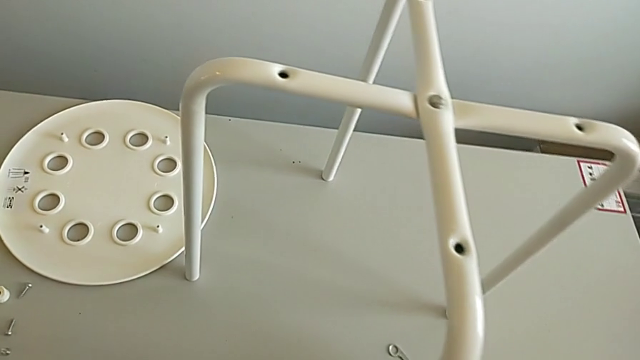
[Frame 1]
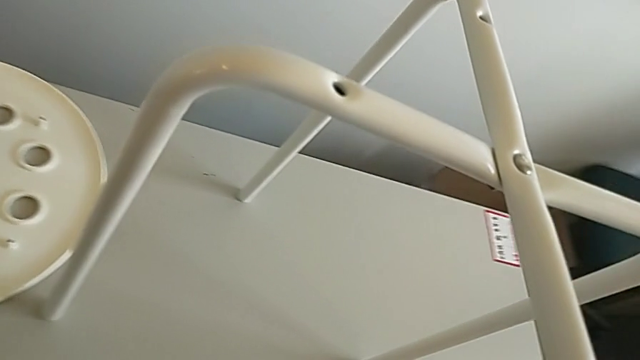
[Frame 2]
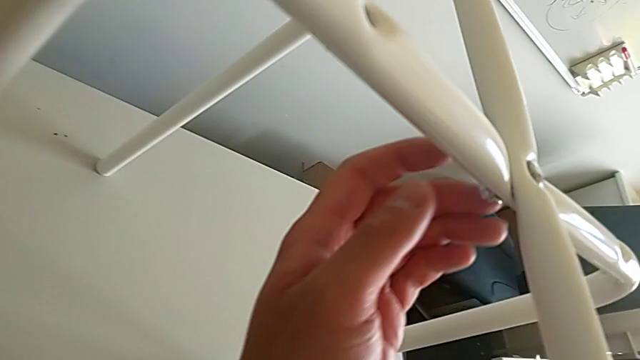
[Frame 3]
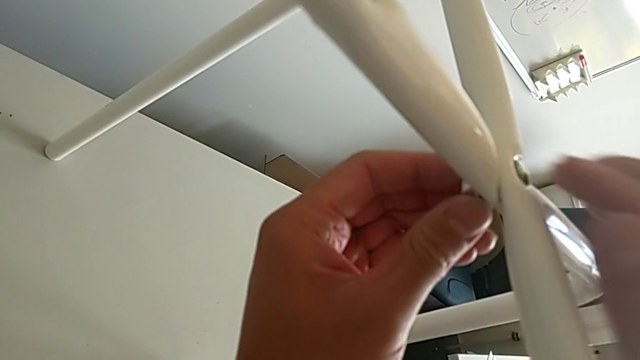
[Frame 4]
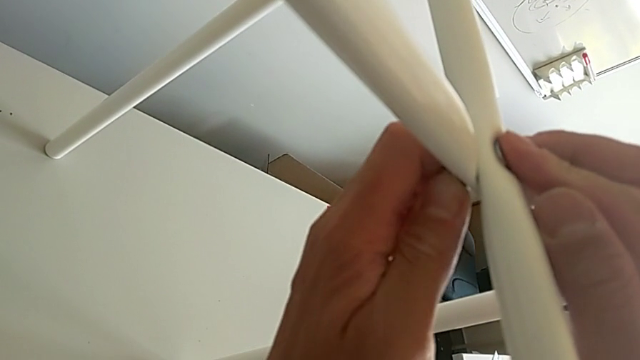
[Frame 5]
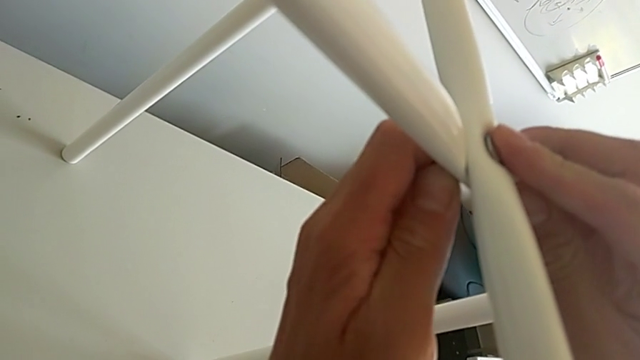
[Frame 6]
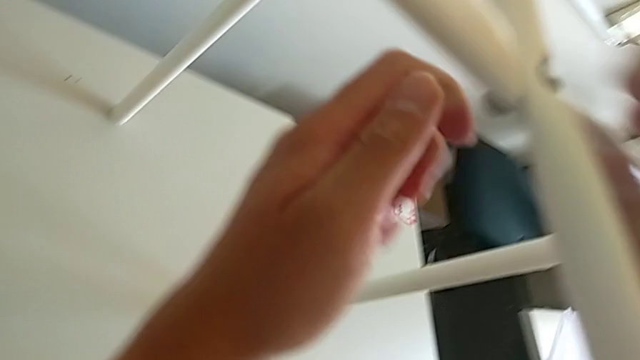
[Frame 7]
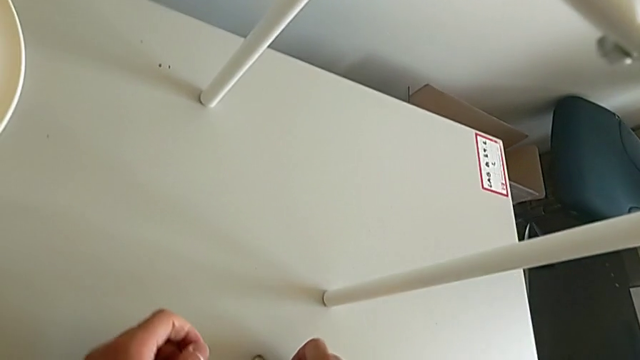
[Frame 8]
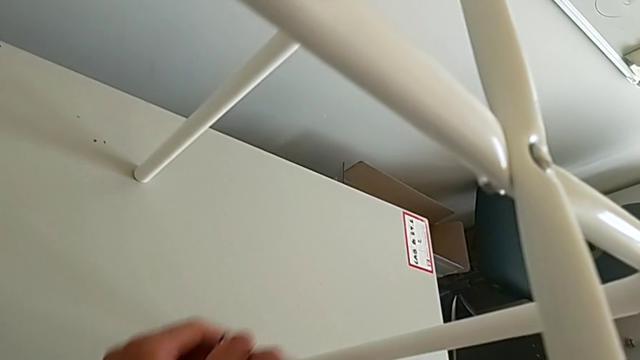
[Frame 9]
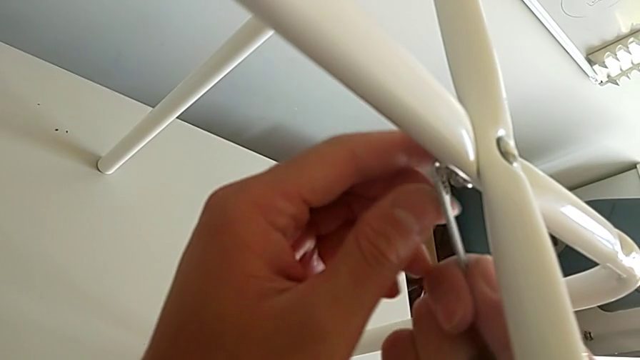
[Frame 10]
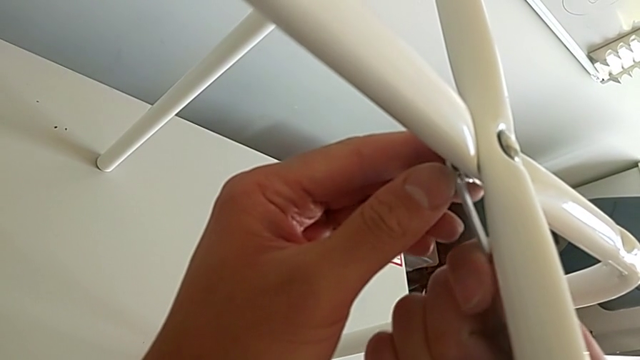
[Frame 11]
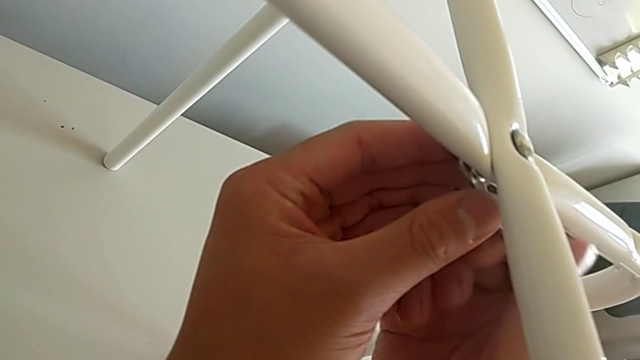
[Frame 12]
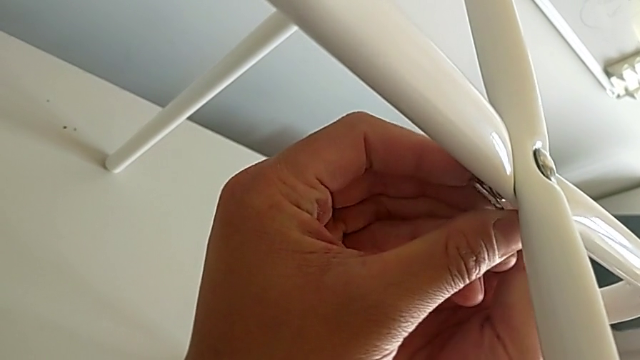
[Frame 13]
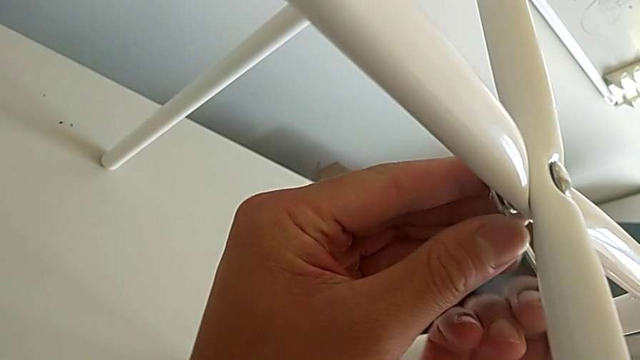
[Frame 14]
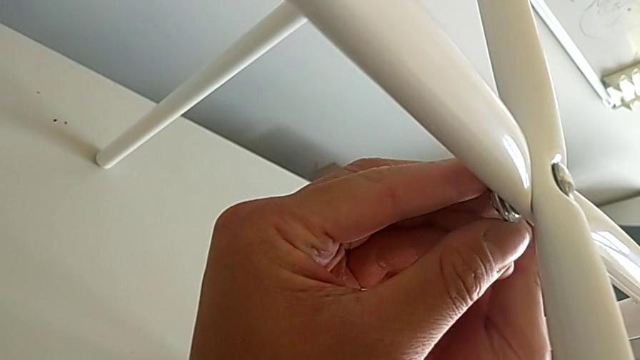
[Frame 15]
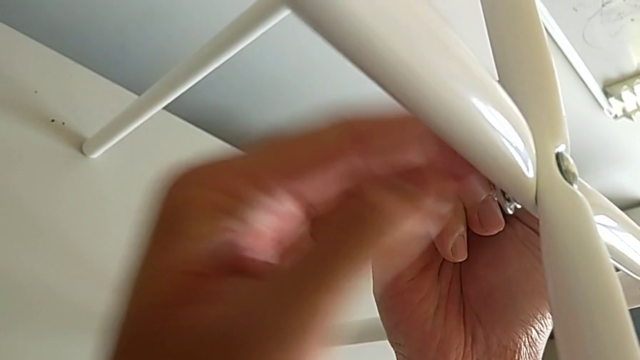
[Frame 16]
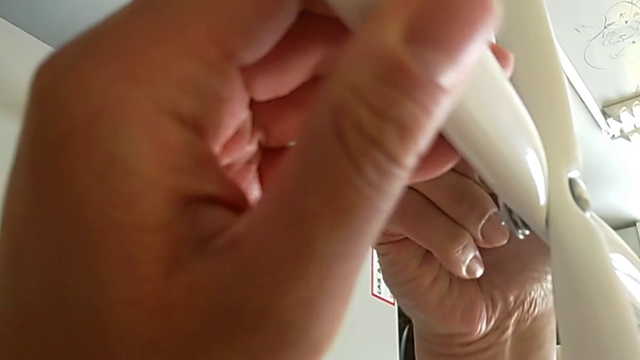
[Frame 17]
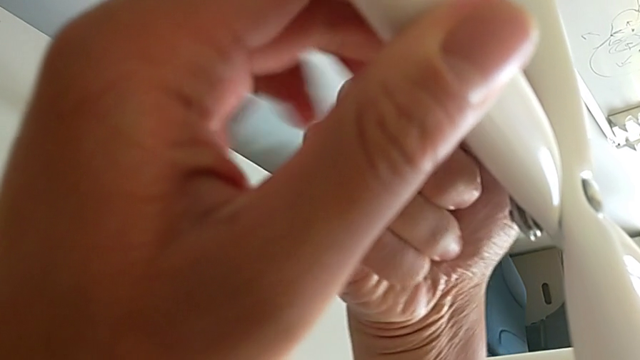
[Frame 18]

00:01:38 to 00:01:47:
The camera wearer is unscrewing the middle hex nut with the wrench. They align the hexagonal wrench, unscrew the hex nut, grab the hexagonal wrench, insert it and begin to unscrew it.

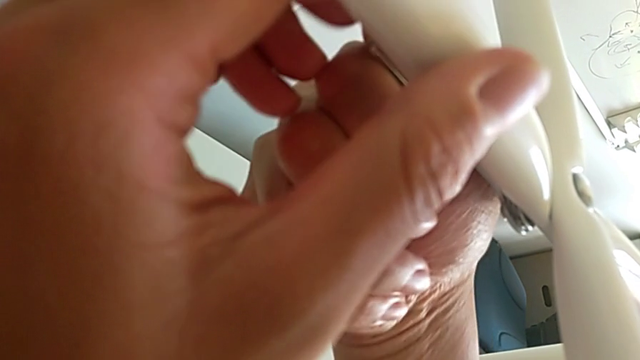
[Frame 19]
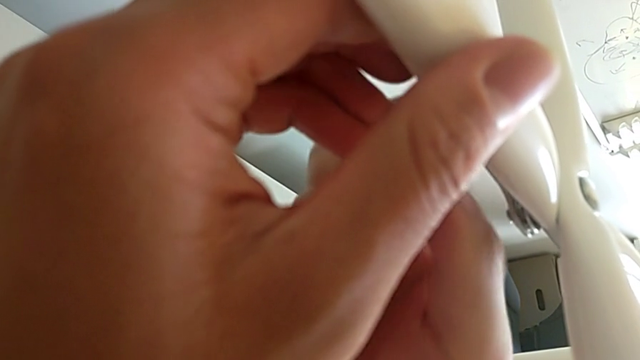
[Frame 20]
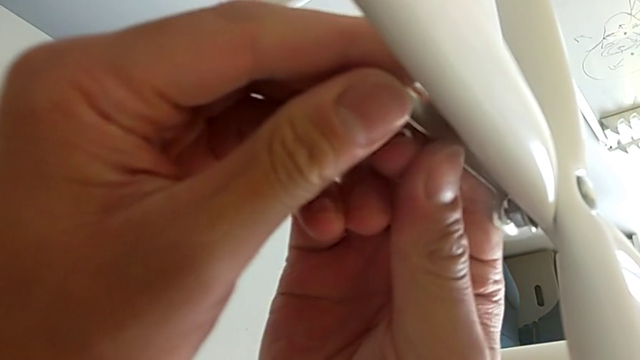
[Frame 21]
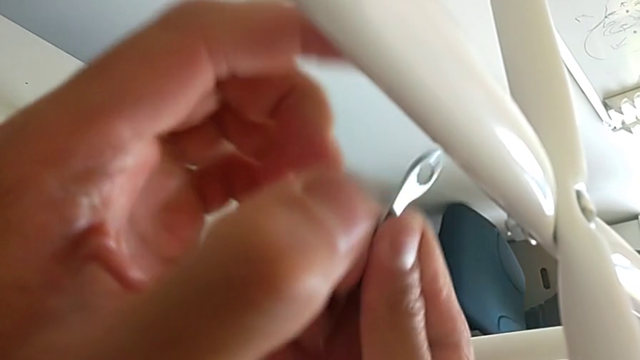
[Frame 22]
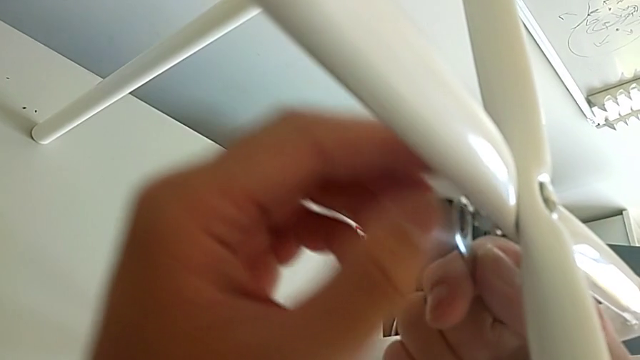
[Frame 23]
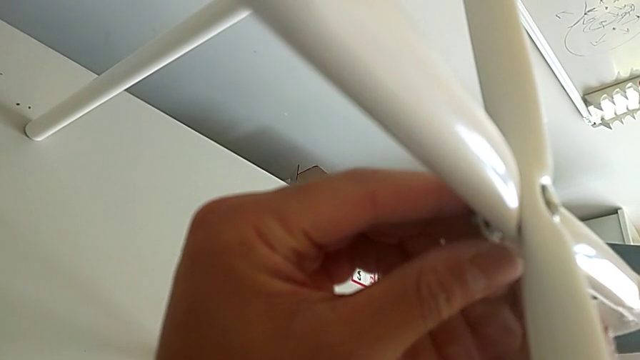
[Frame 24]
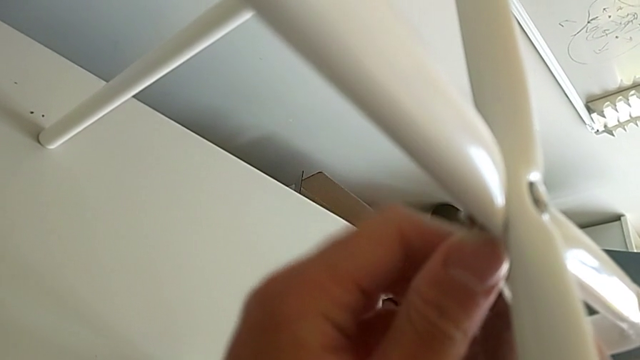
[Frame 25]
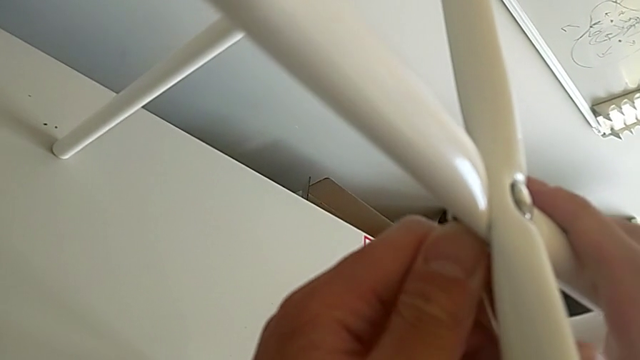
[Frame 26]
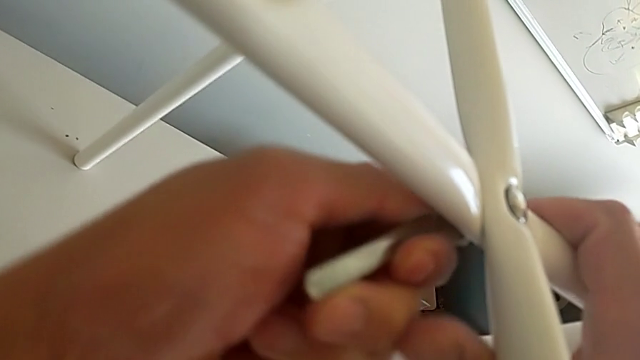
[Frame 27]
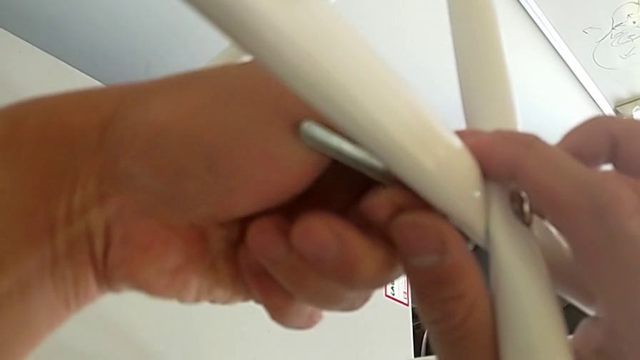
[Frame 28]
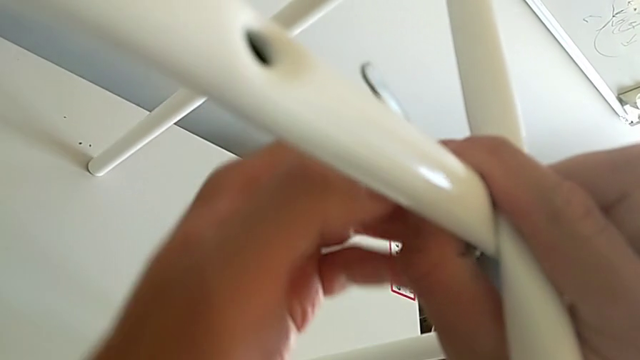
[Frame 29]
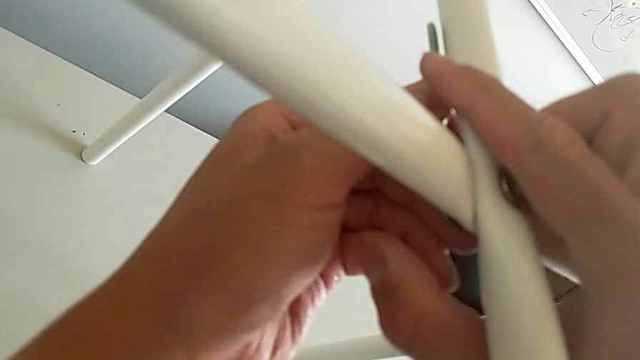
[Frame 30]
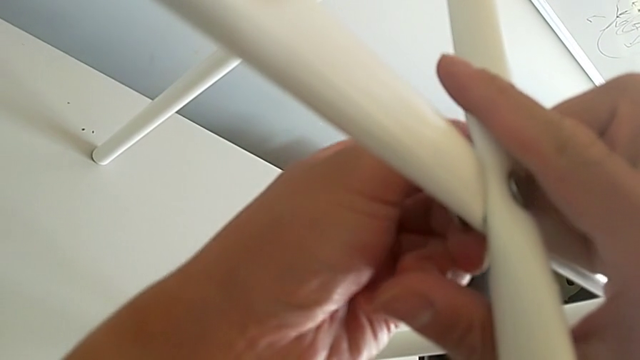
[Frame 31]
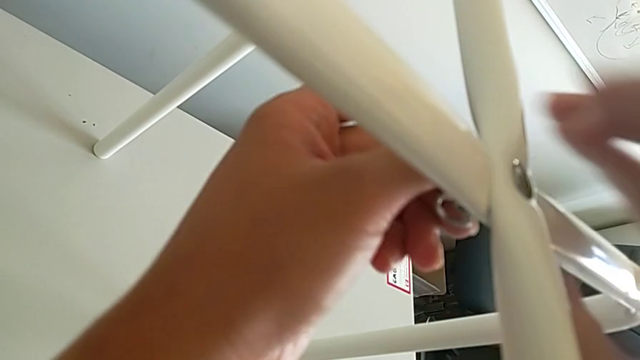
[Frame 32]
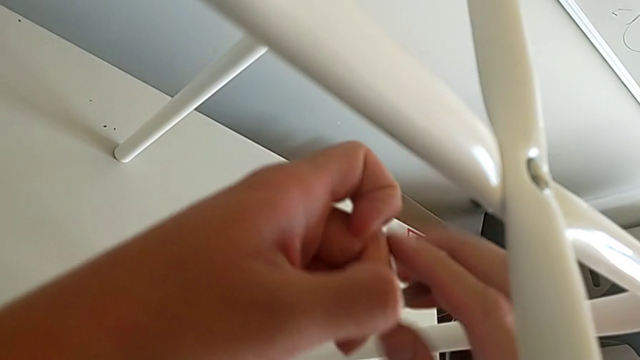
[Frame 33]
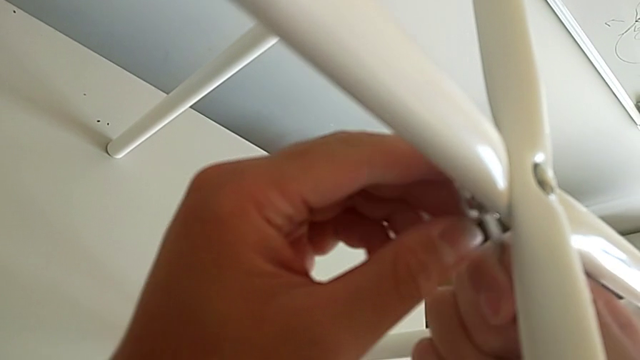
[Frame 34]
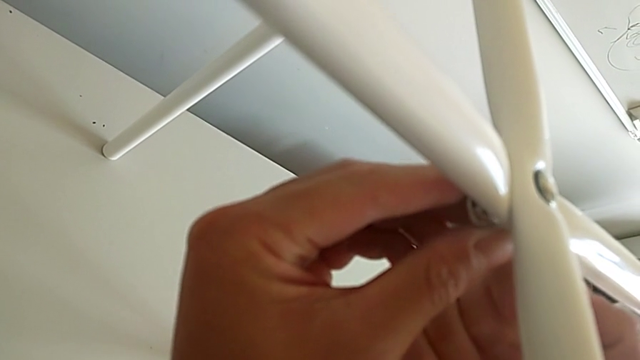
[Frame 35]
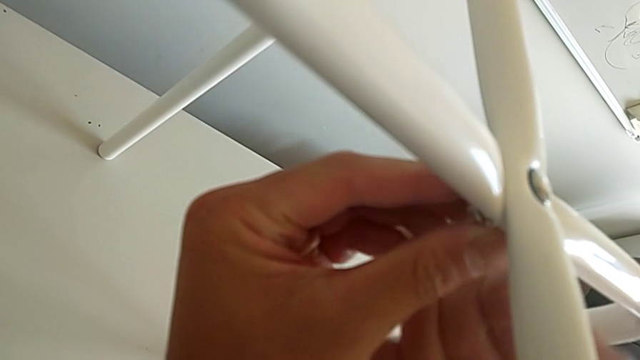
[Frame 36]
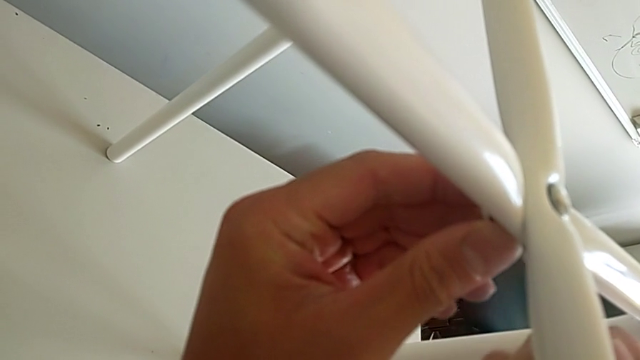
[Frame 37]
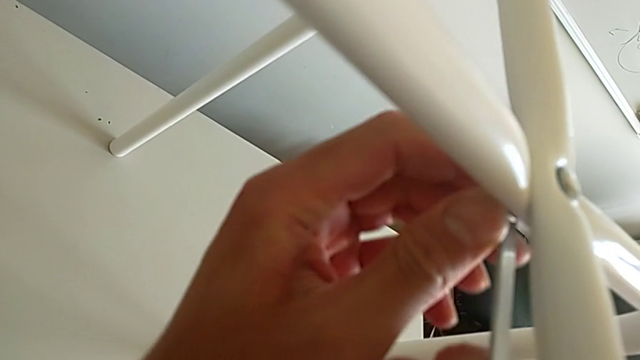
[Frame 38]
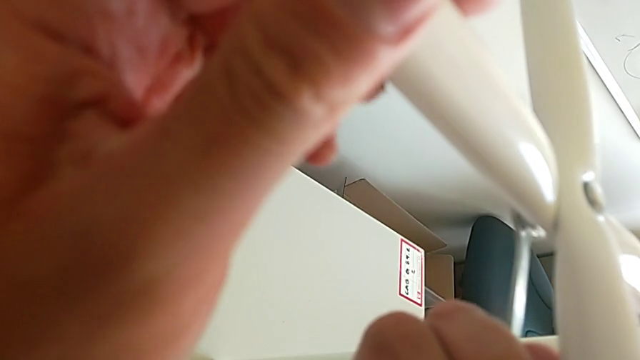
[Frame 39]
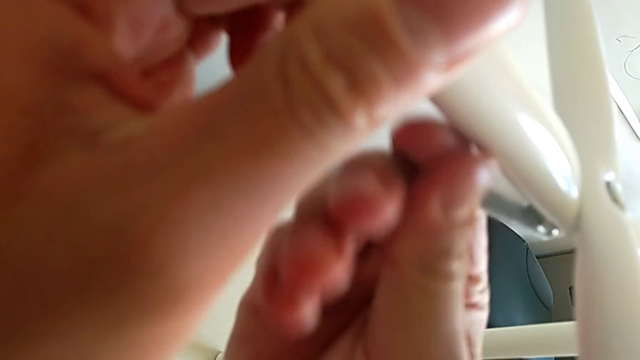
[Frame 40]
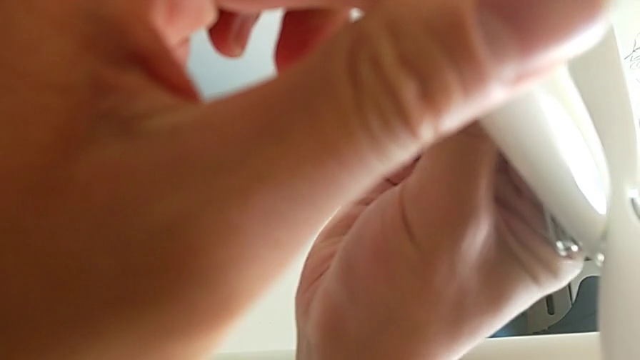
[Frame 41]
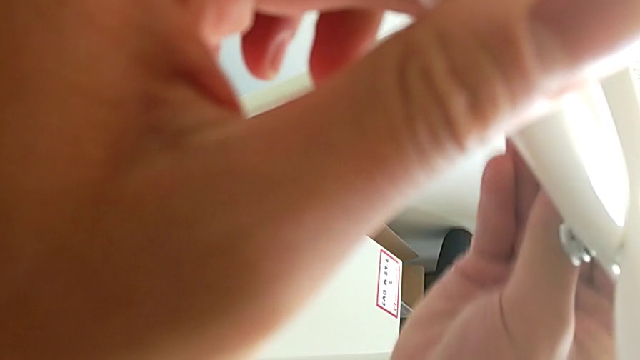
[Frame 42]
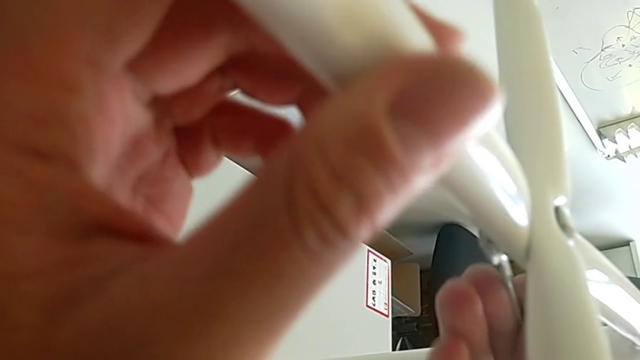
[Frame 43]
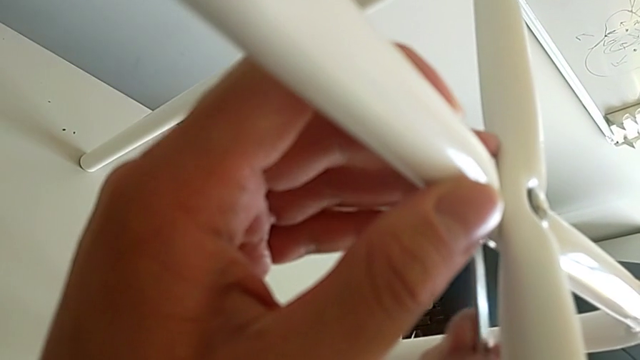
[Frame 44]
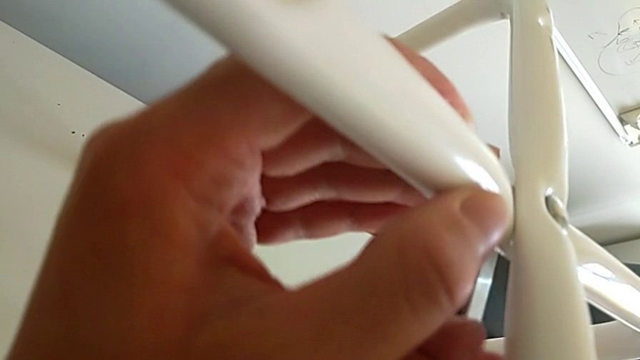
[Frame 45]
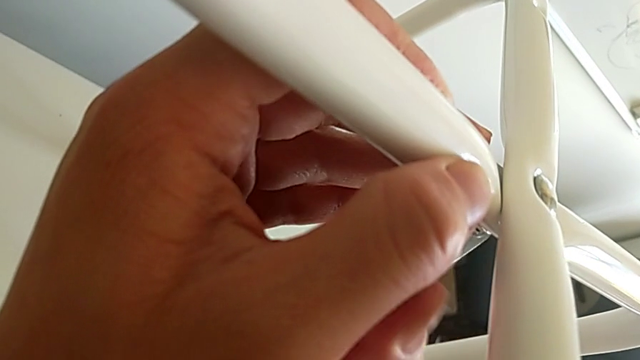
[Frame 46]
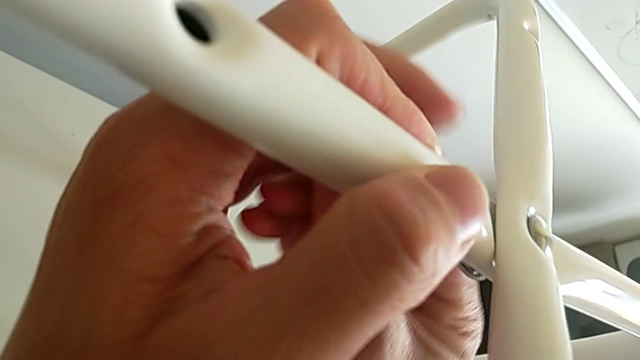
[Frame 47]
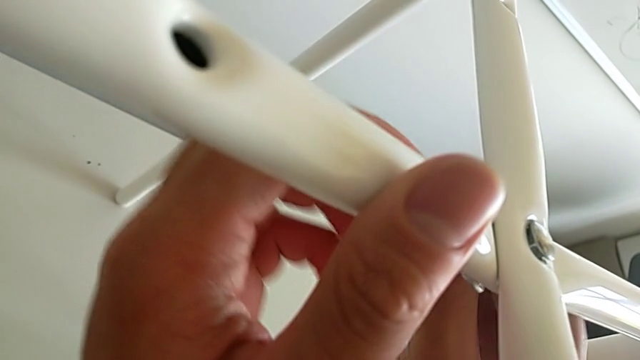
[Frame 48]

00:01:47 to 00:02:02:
The camera wearer is unscrewing the middle hex nut with the wrench. They keep unscrewing the hexagonal wrench.
